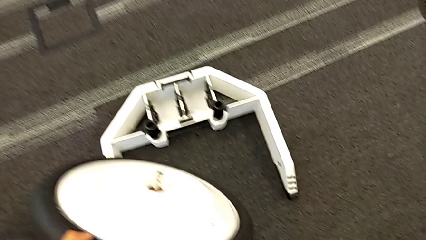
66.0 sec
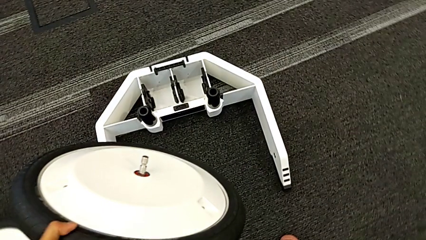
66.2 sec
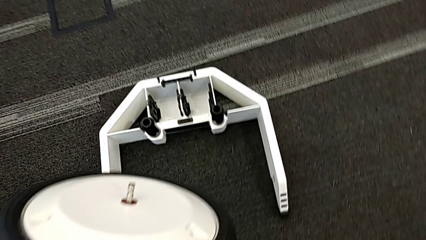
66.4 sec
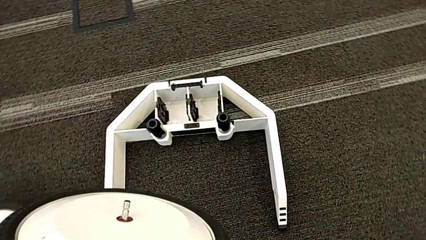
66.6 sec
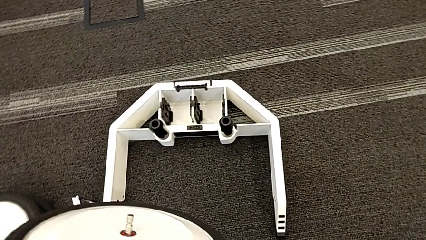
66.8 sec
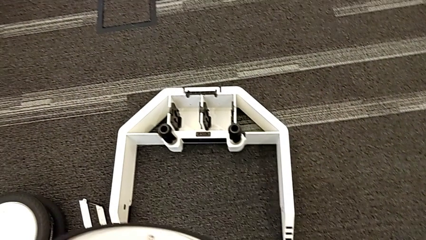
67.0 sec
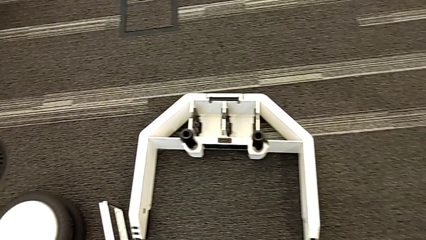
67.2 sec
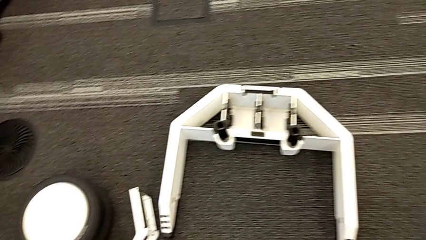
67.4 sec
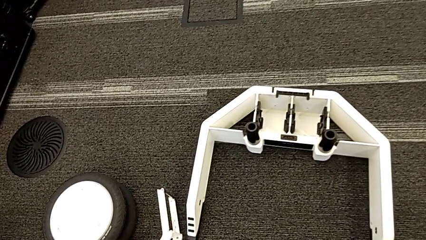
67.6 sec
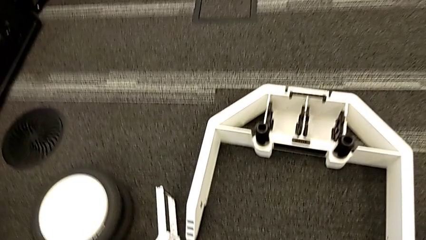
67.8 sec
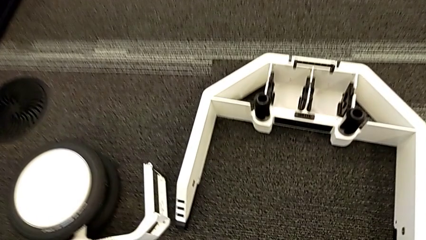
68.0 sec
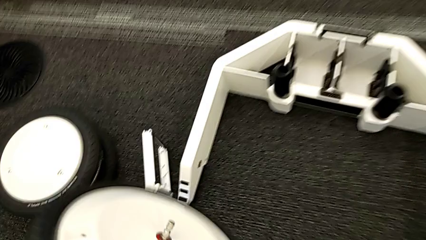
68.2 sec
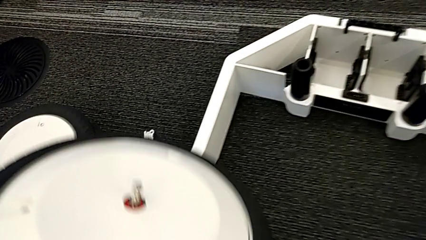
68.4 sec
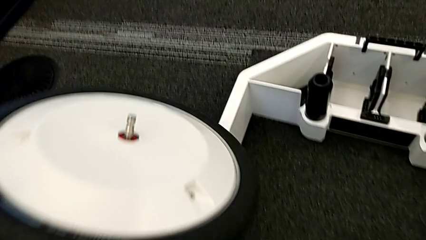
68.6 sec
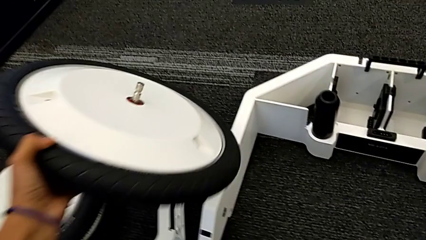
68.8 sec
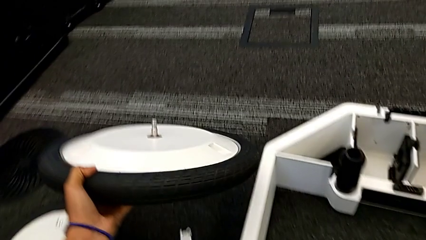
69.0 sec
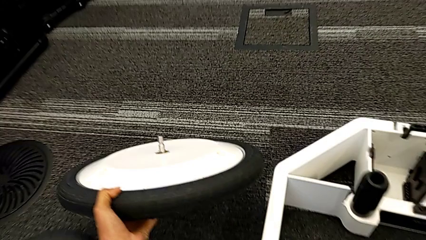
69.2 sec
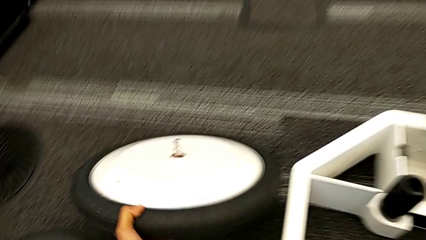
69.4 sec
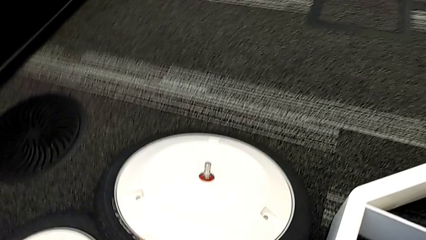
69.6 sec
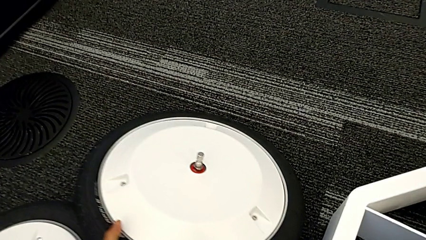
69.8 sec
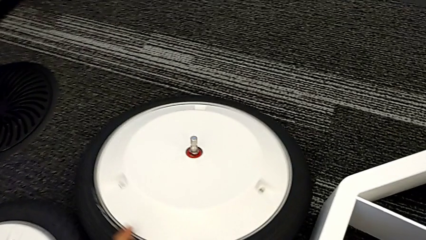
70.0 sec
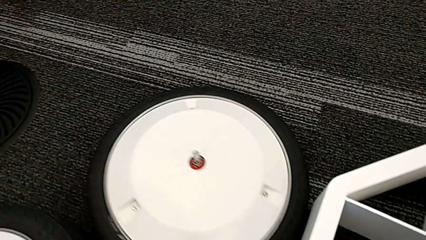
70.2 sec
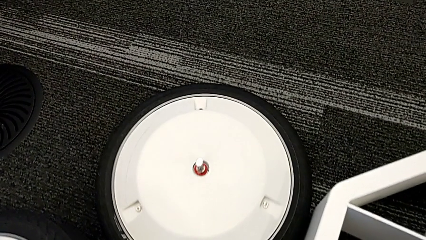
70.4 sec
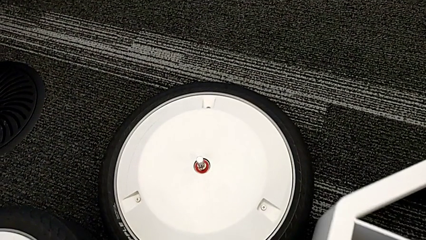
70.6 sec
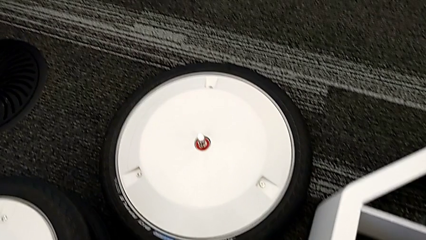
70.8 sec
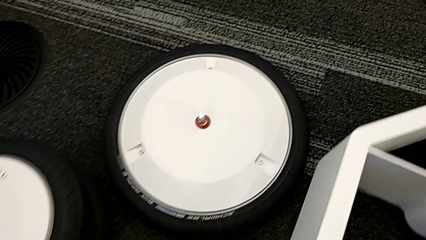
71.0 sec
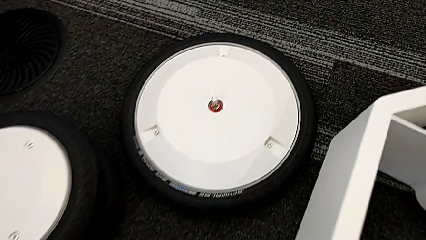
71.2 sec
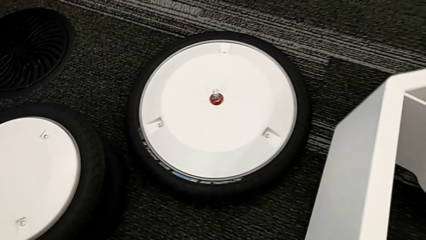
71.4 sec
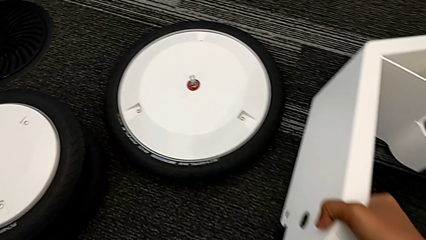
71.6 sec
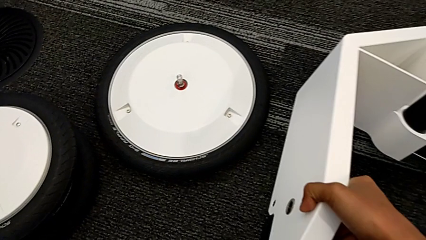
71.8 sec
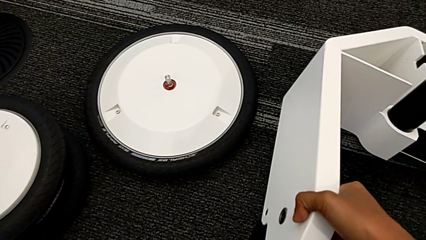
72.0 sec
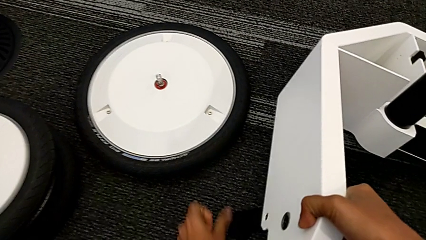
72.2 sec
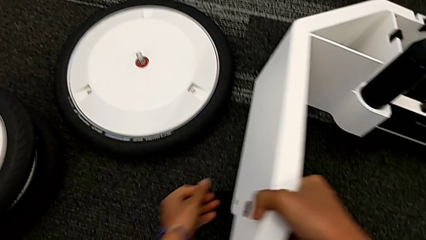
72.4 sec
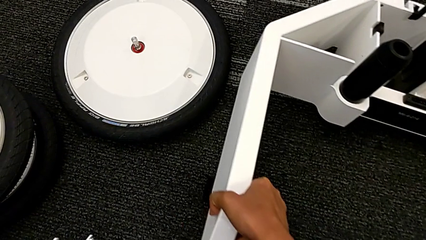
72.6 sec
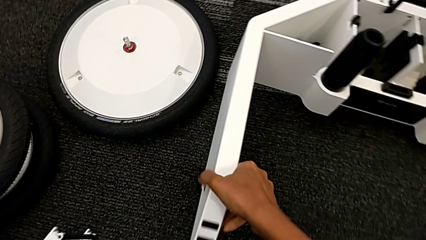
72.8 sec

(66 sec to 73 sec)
The camera wearer is removing the wheels from the box. They keep withdrawing the third wheel and open the first kickstand.

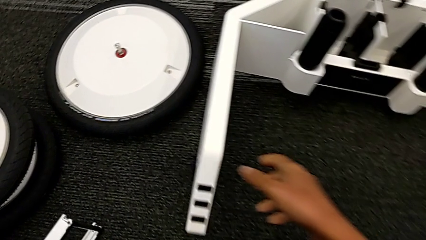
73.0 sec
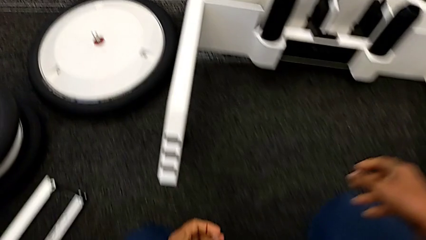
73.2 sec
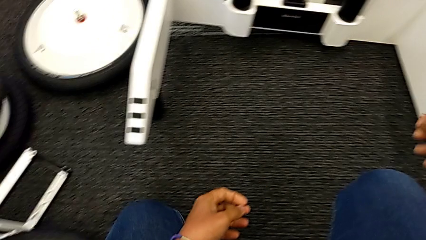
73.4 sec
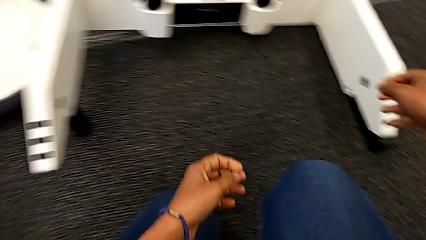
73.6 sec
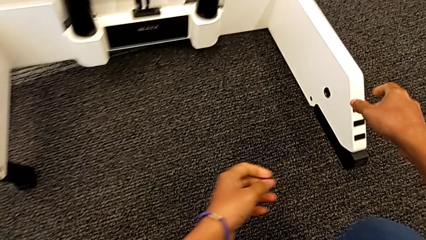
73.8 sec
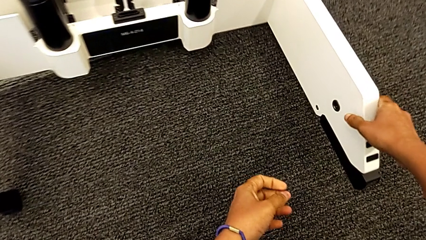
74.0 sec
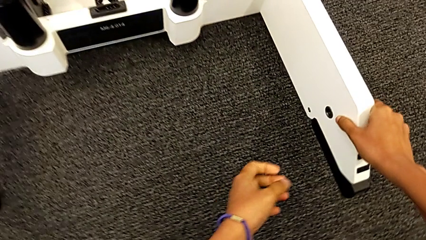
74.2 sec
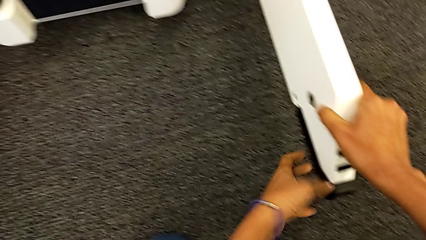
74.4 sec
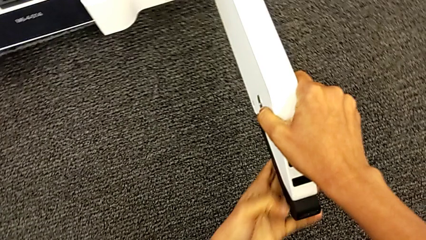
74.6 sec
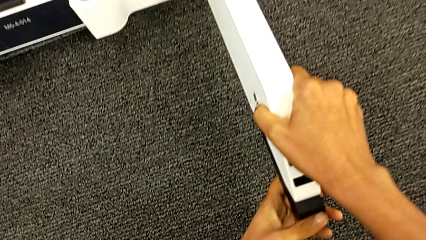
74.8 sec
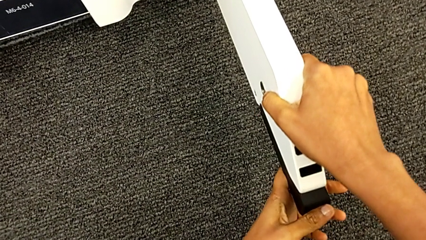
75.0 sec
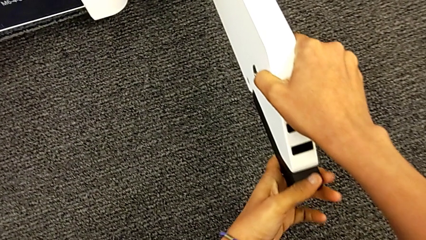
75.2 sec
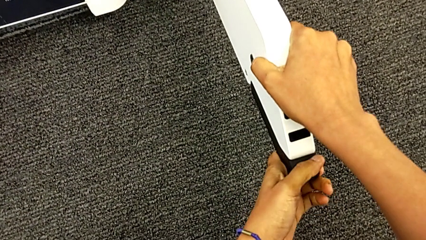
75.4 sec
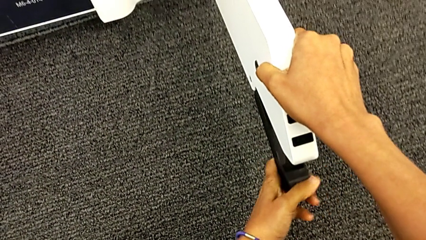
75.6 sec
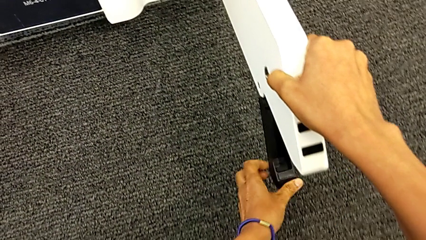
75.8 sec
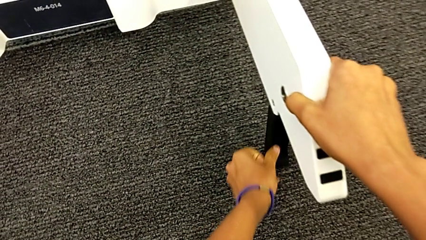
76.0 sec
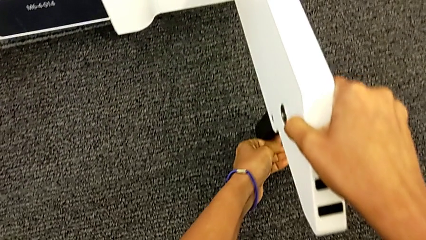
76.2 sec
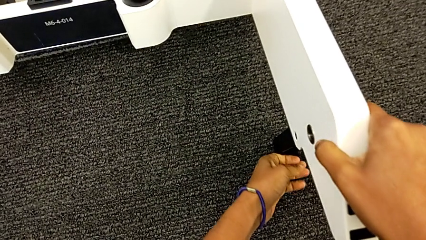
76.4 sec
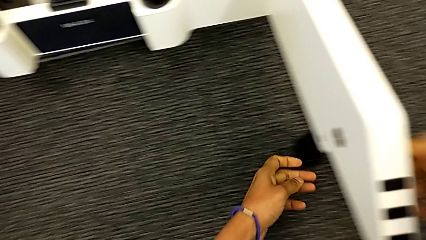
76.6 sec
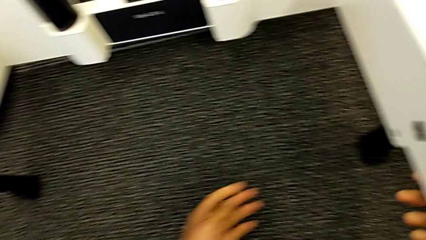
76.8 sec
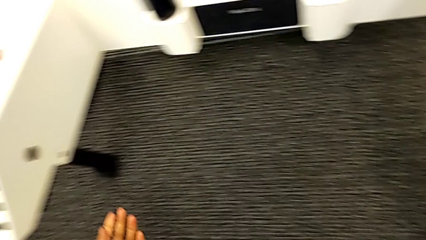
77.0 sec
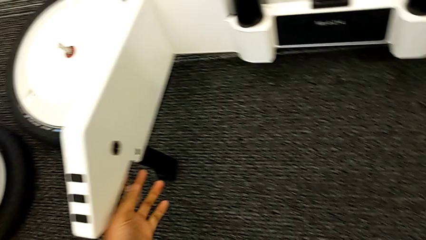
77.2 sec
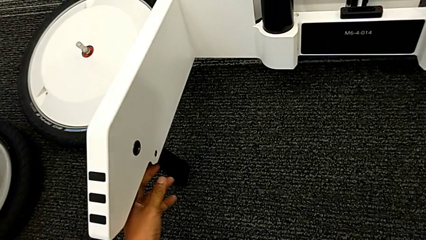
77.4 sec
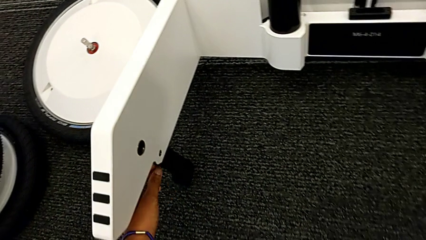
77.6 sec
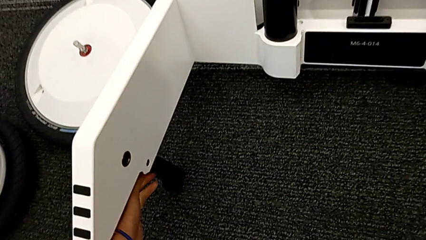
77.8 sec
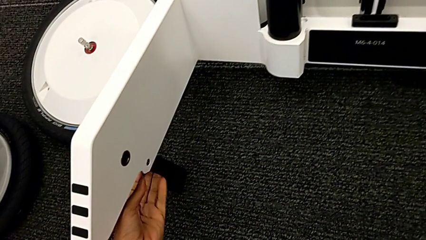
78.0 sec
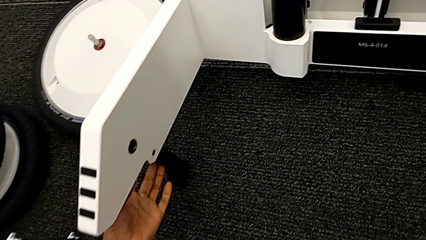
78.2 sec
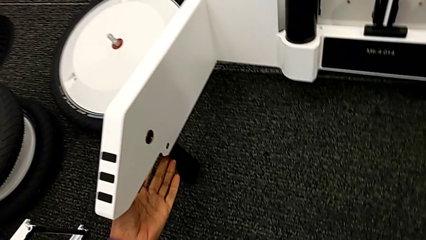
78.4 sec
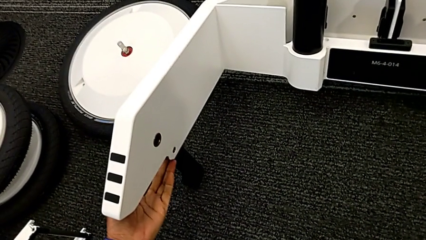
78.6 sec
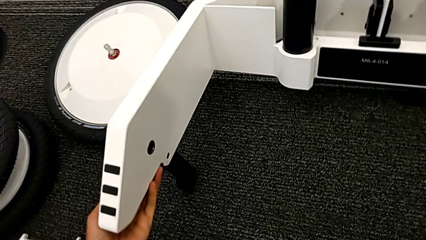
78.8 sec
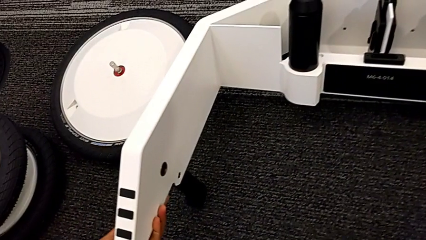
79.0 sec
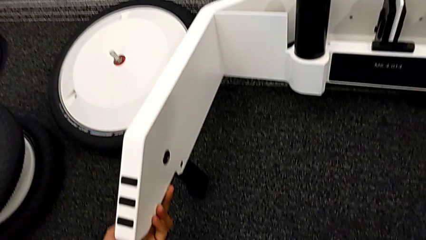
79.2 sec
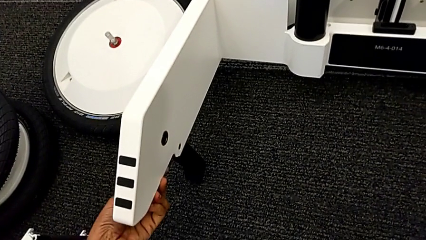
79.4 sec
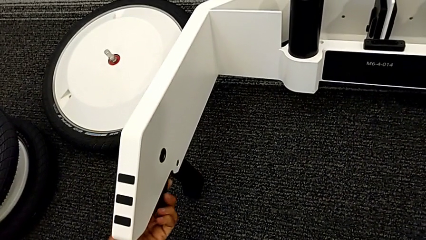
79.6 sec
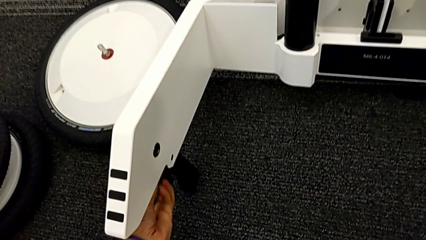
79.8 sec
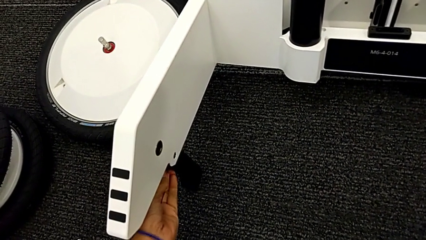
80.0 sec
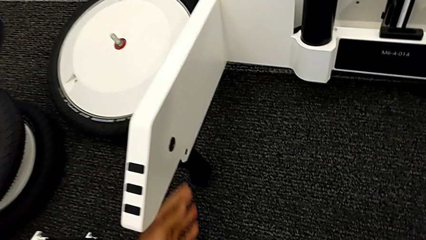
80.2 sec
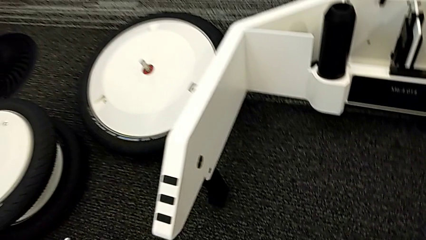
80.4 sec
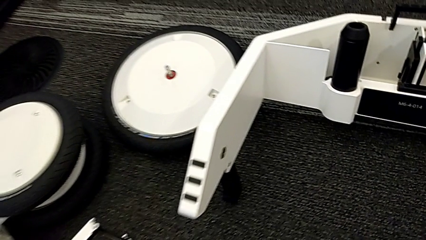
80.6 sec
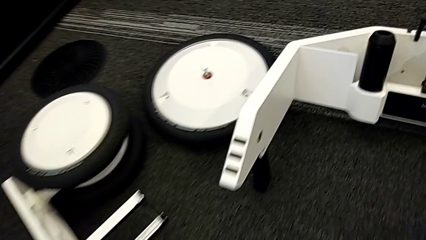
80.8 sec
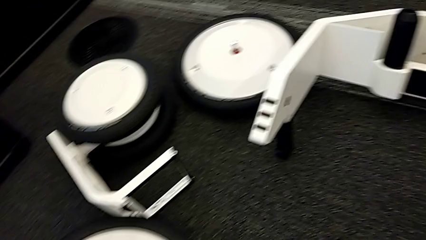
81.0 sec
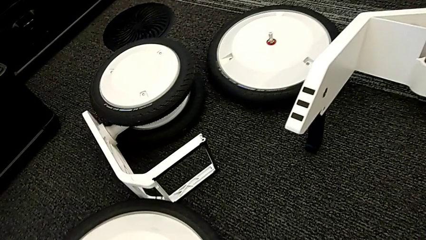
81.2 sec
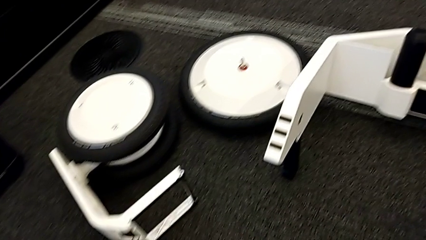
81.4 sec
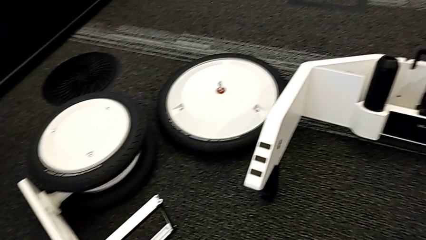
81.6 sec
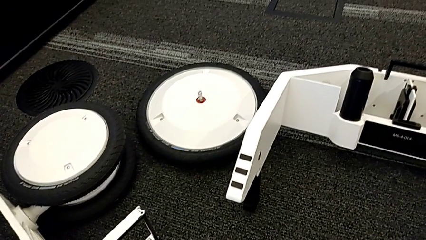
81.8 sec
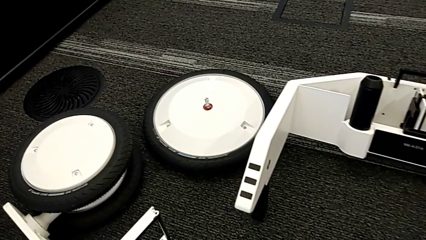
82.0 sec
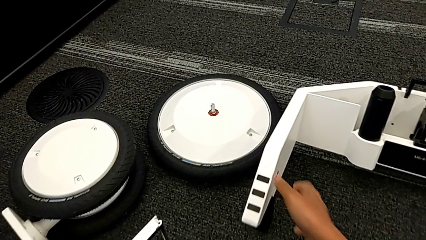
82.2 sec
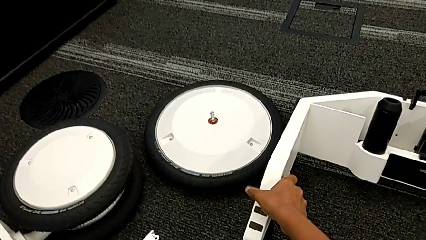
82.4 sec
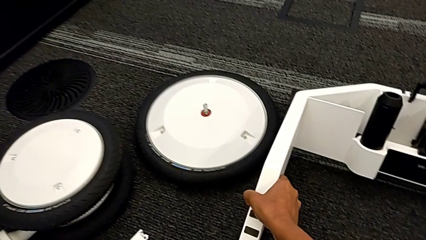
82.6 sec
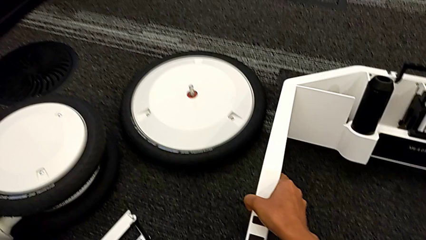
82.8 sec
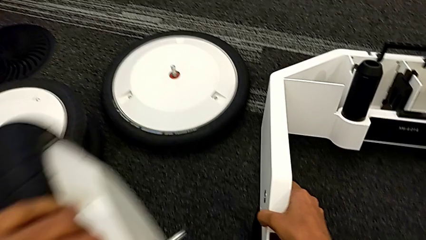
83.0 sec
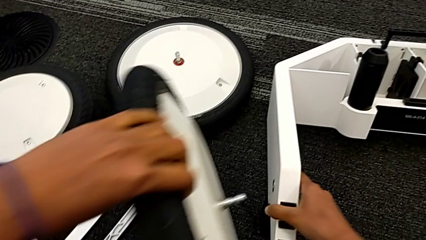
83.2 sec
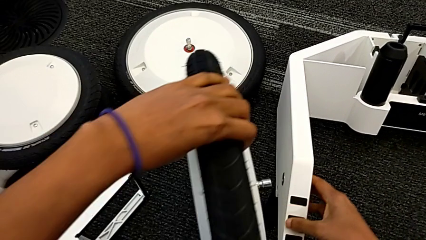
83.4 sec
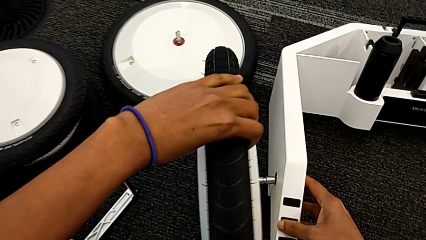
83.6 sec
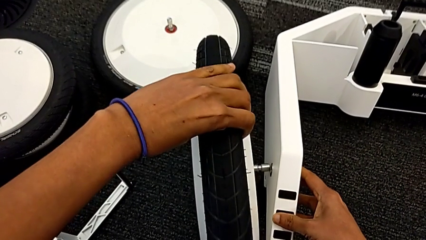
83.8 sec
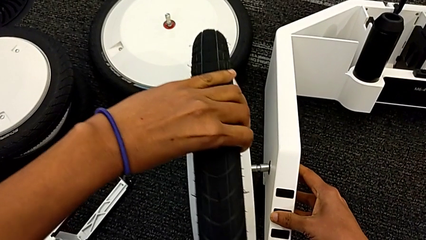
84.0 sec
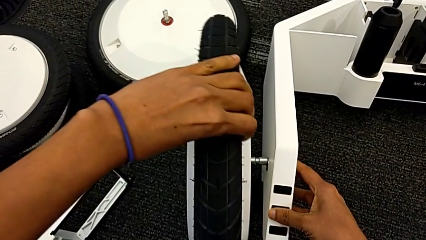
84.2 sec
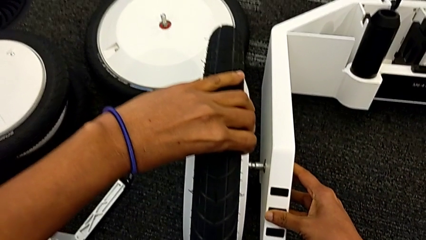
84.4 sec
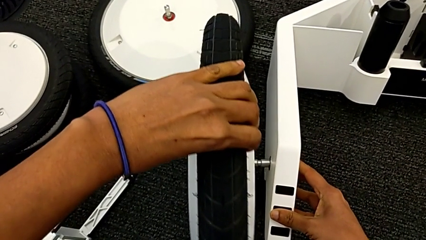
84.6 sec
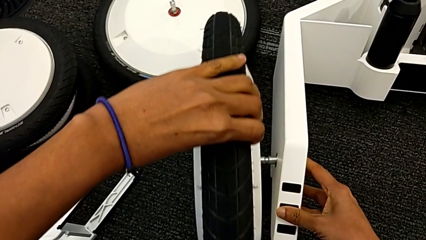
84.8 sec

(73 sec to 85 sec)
The camera wearer is inserting the remaining wheels into the wheel unit to form the base. They assemble the first wheel, open the second kickstand and begin to assemble the first wheel.
